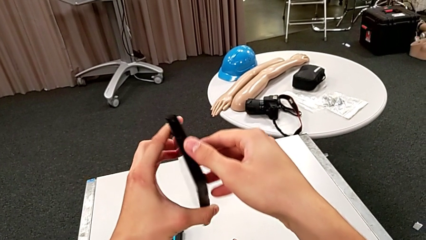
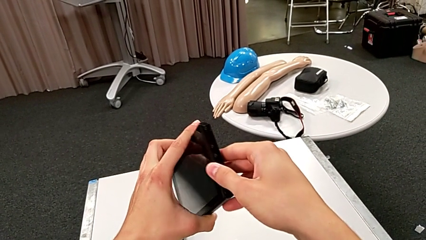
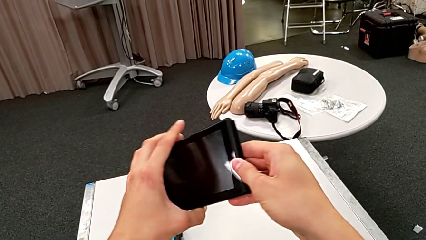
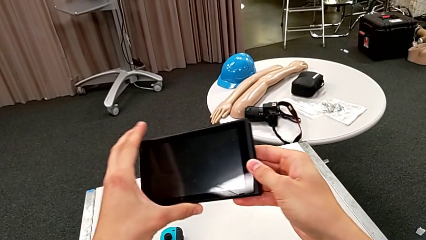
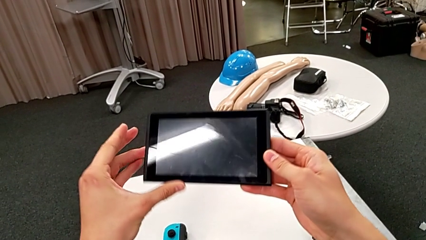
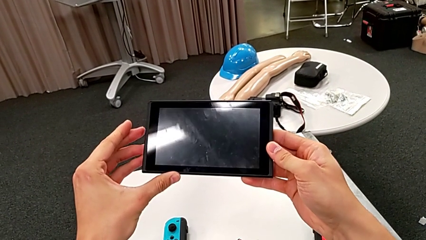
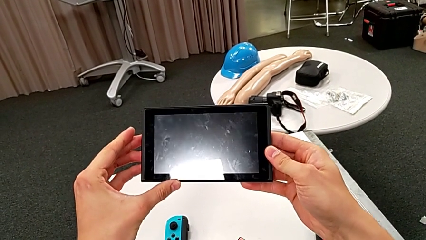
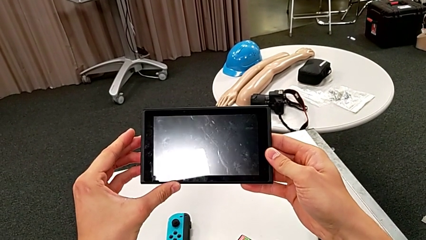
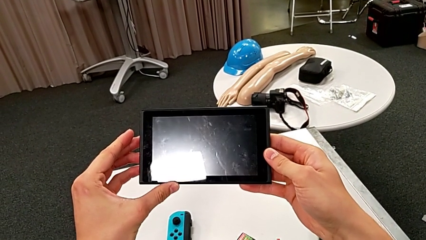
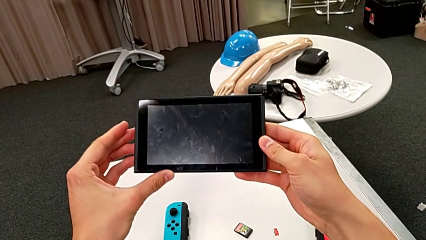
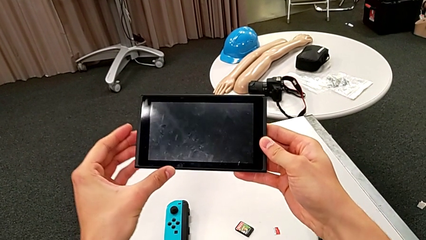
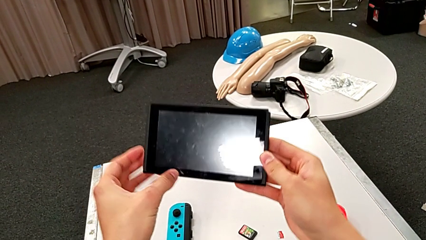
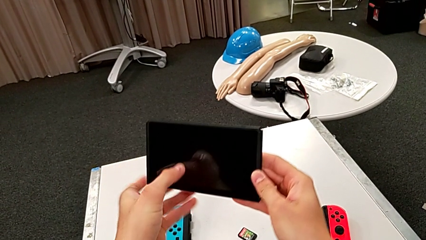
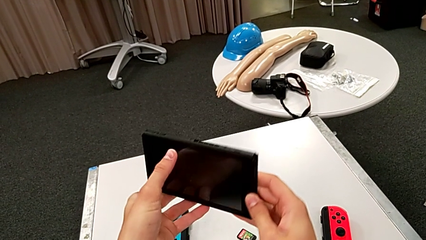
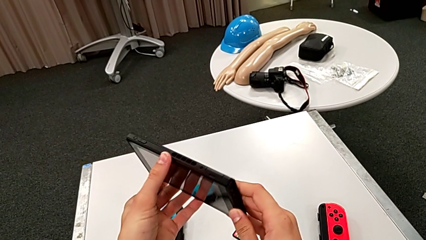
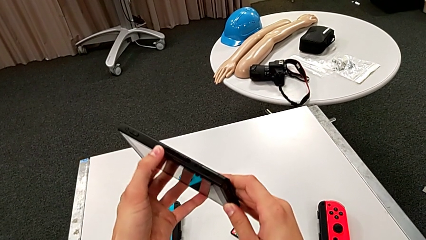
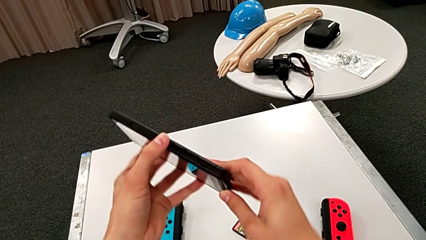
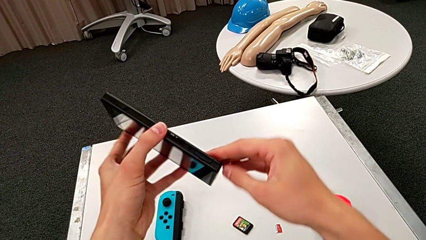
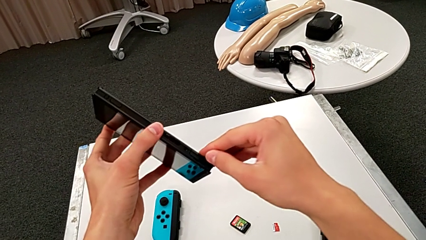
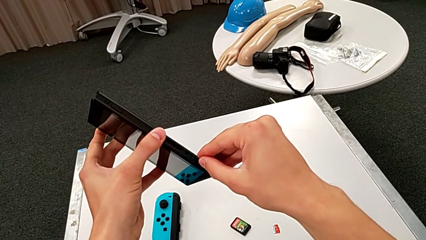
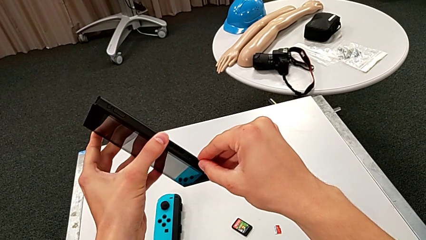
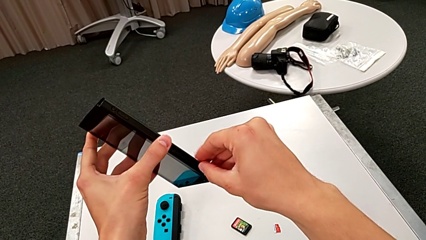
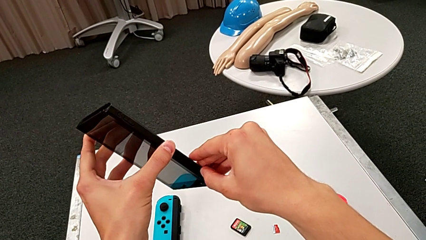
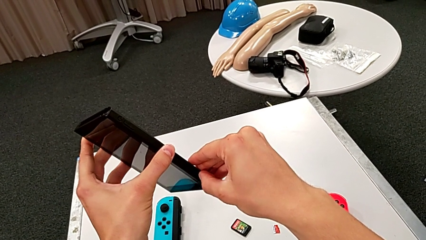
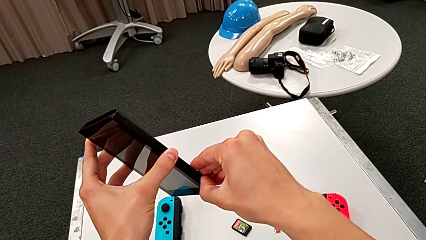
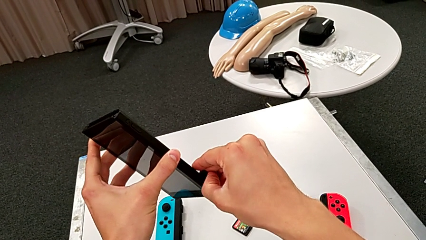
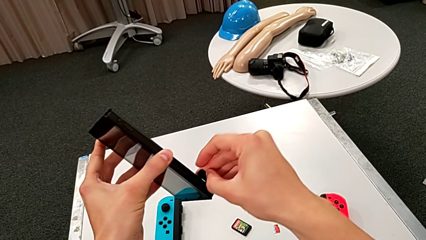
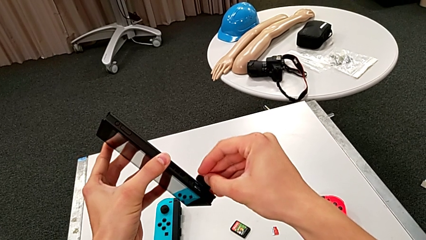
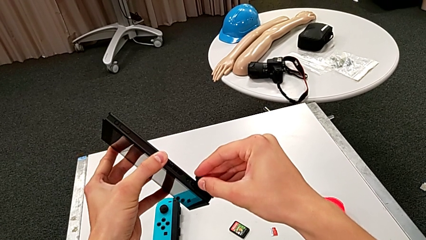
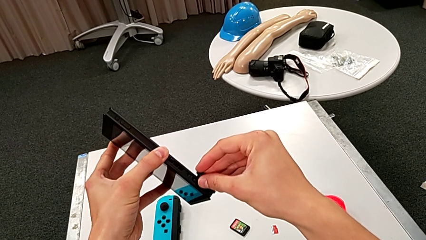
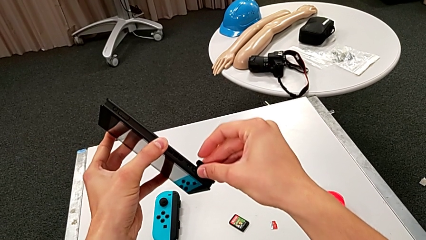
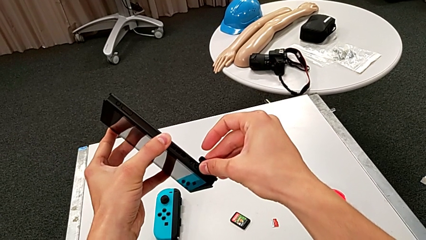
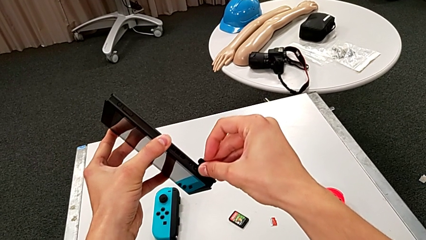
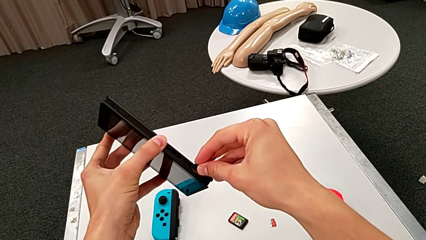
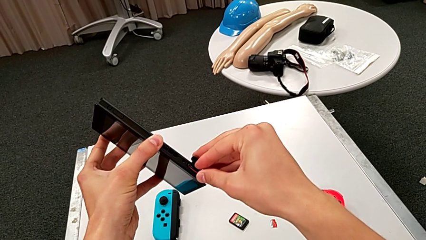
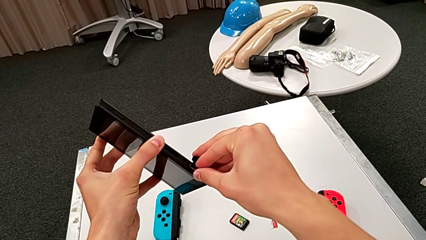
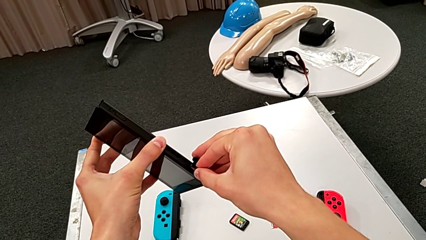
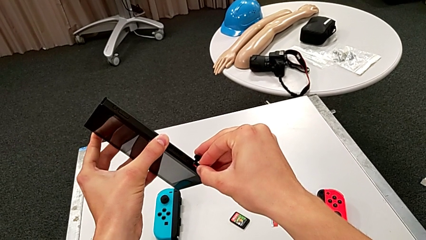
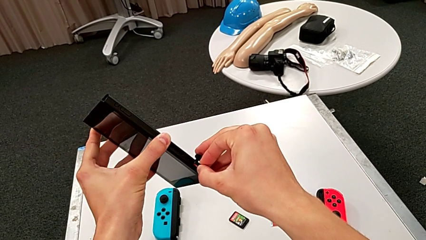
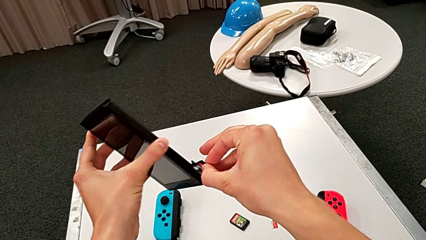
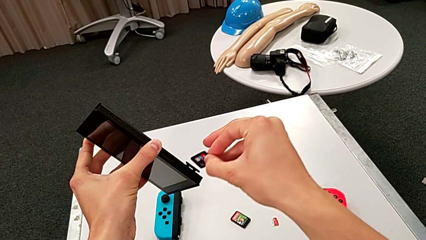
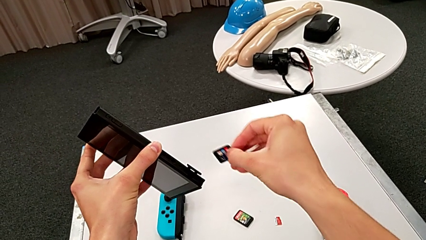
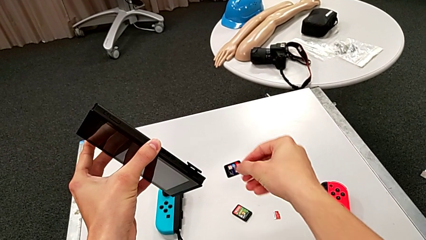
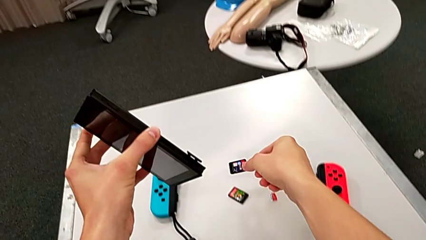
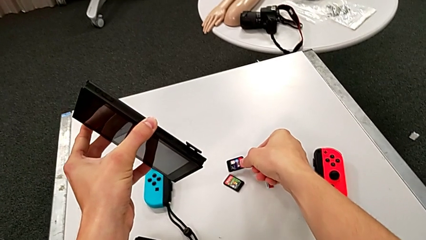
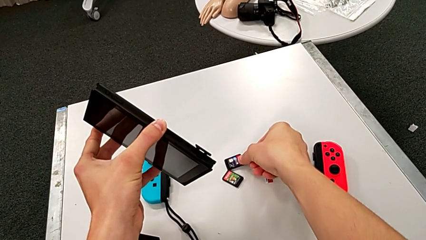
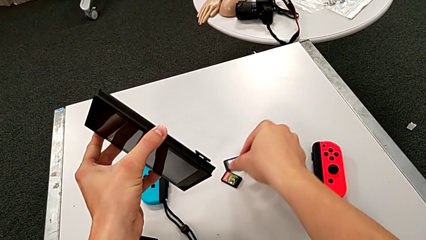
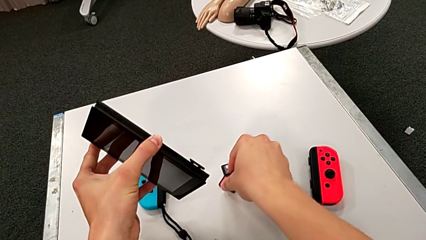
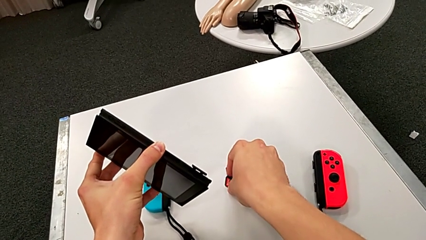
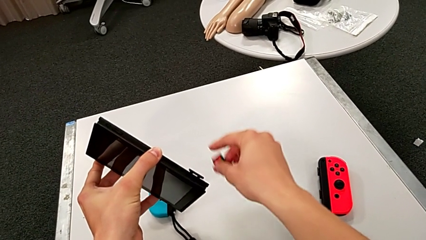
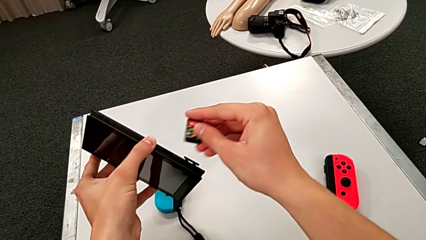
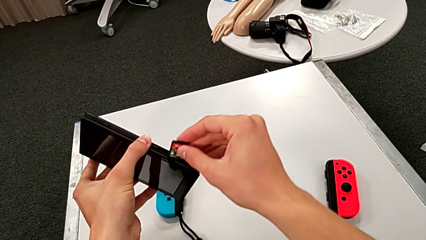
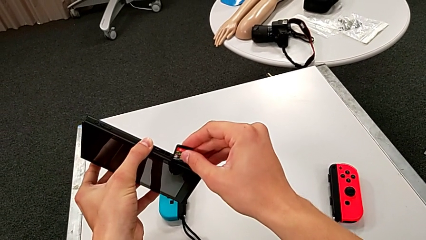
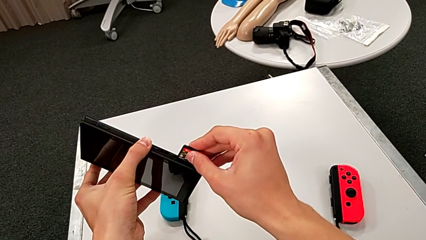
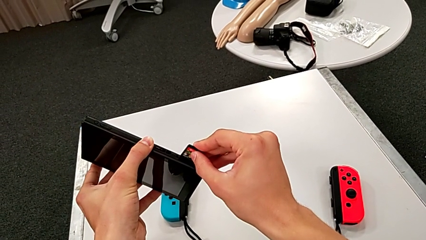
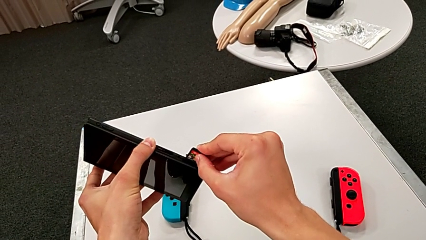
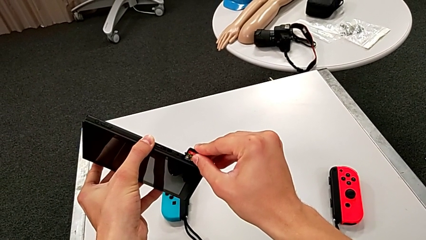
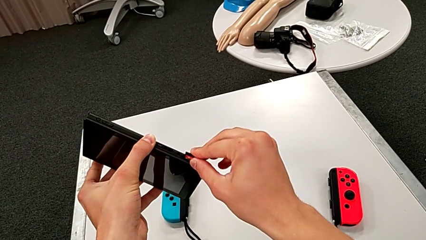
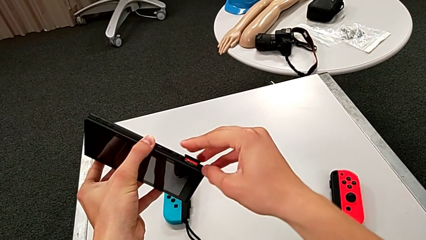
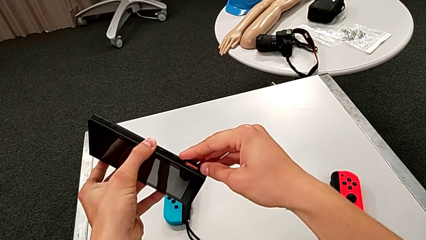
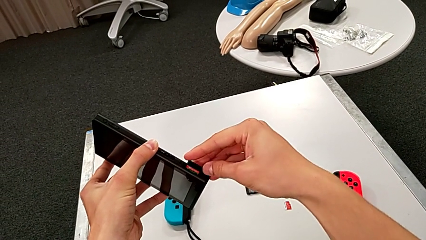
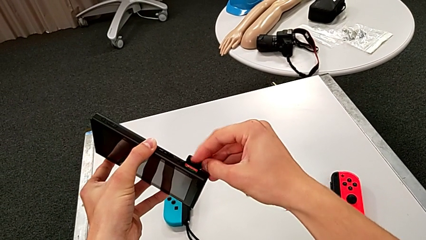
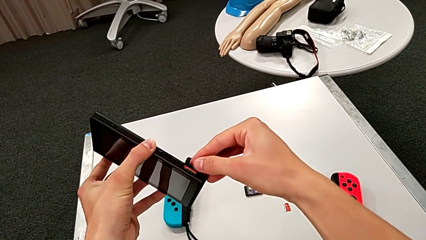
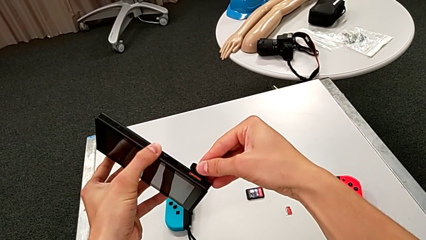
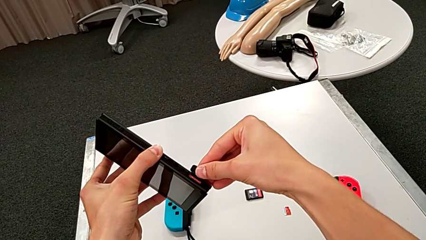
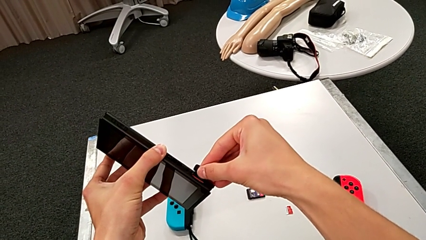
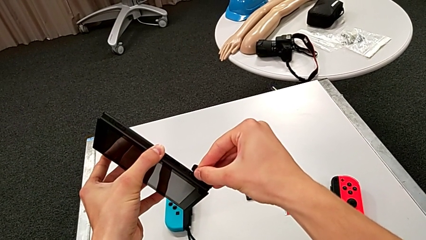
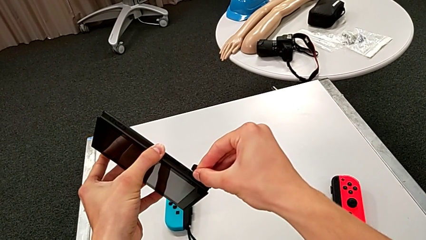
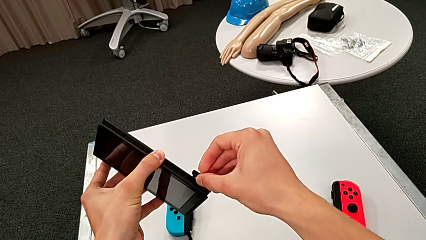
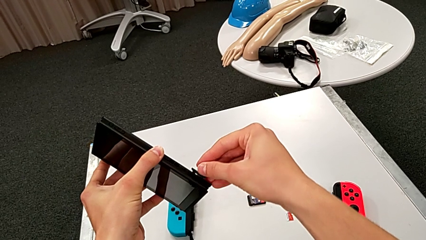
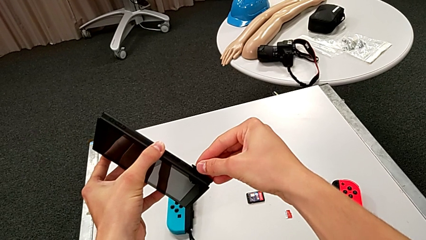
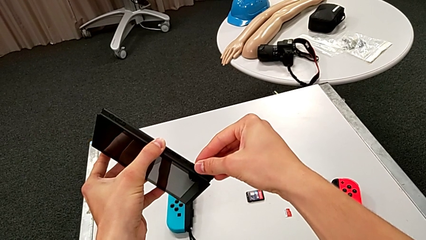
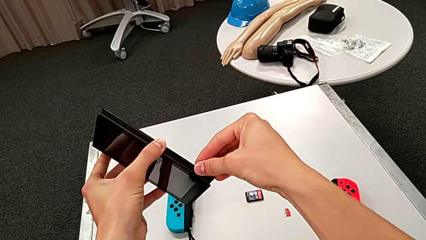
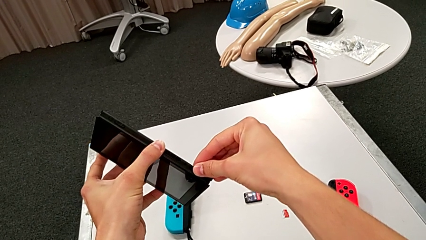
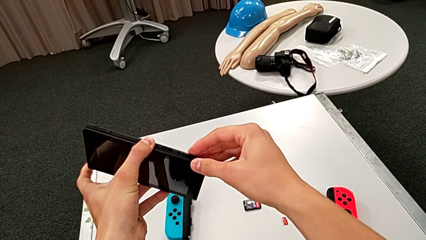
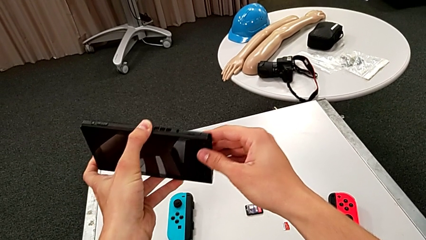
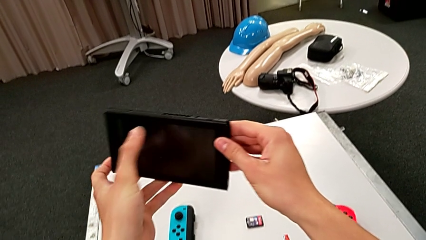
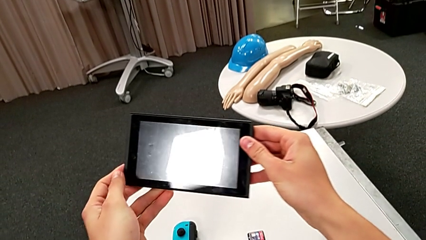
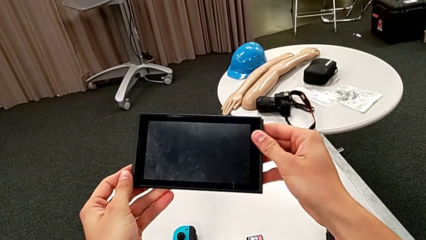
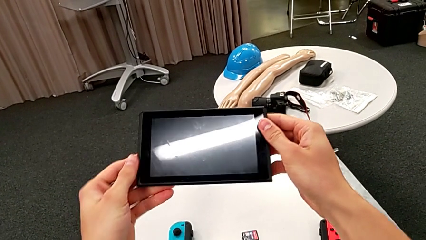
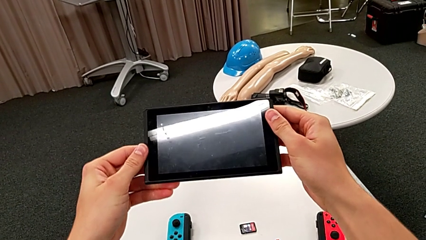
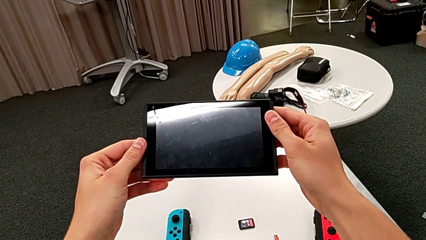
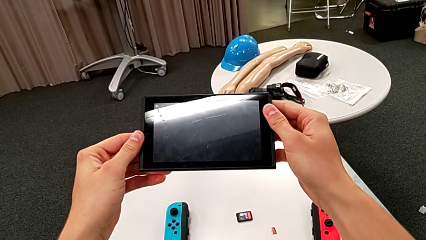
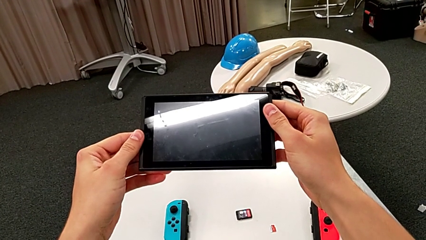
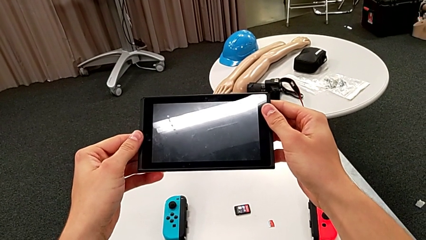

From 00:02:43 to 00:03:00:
The camera wearer exchanges the game card. They rotate the Nintendo Switch, open the cover, pull the game card, place it and insert it.
